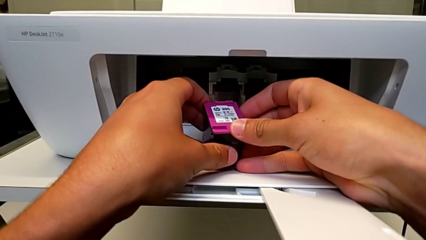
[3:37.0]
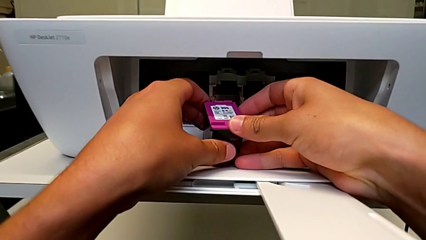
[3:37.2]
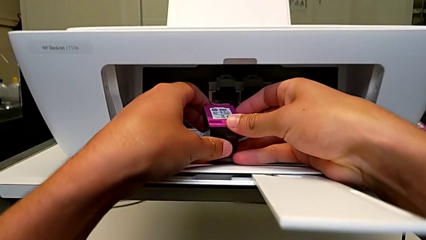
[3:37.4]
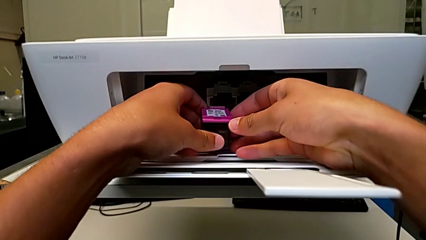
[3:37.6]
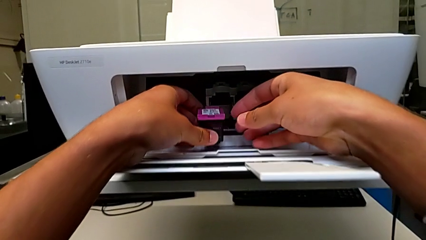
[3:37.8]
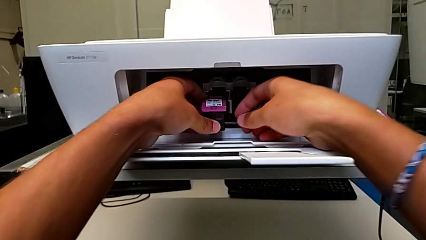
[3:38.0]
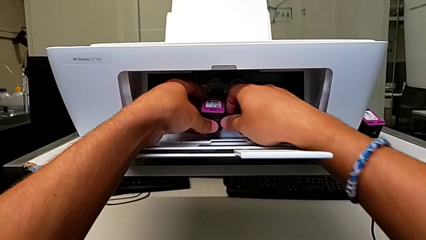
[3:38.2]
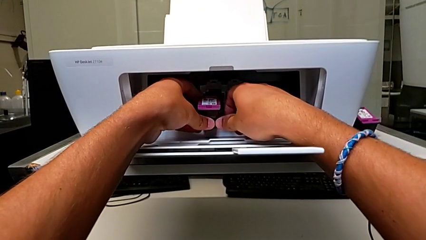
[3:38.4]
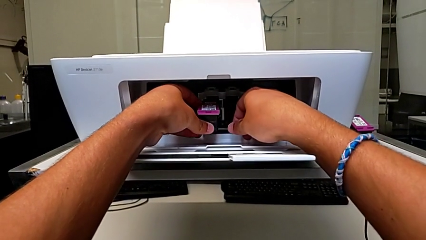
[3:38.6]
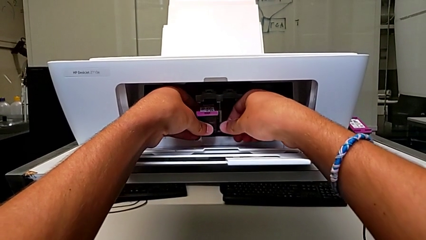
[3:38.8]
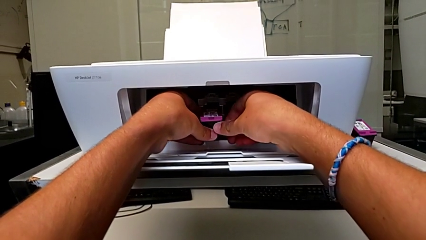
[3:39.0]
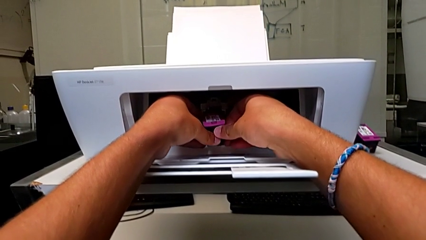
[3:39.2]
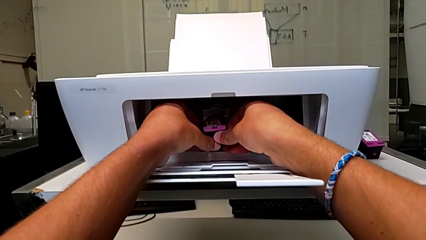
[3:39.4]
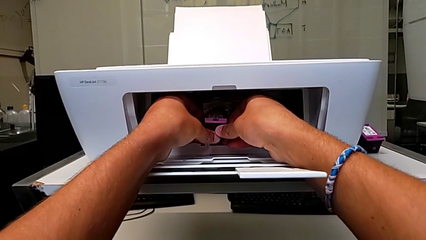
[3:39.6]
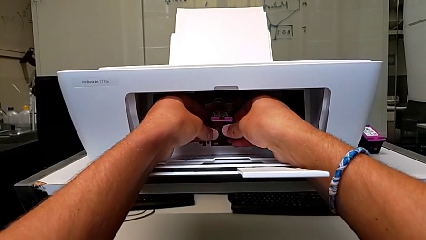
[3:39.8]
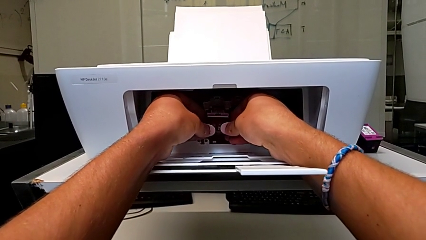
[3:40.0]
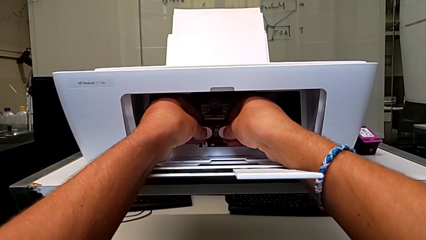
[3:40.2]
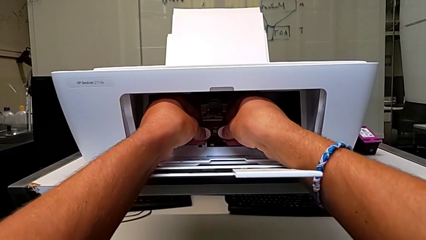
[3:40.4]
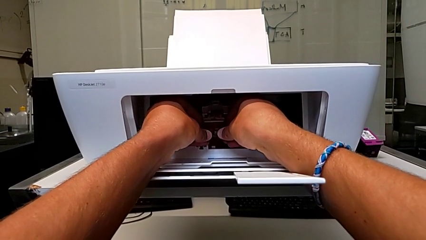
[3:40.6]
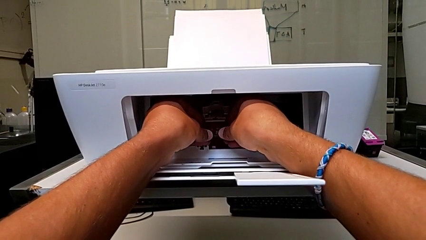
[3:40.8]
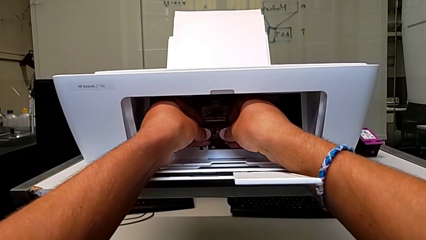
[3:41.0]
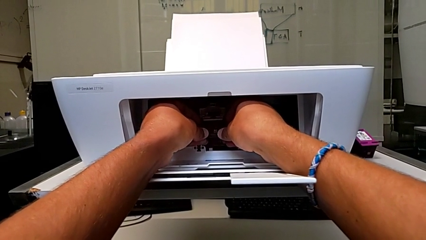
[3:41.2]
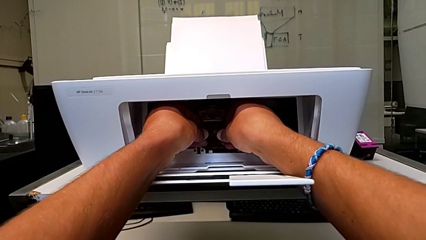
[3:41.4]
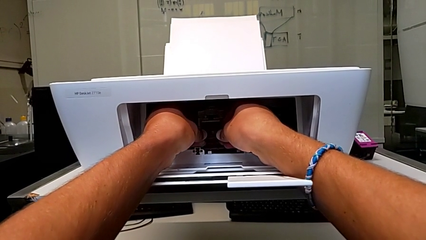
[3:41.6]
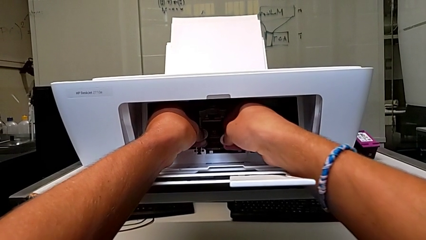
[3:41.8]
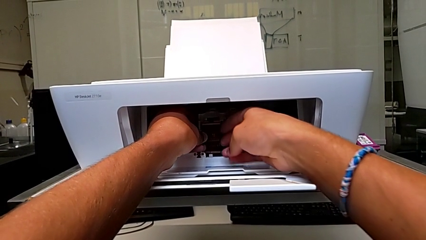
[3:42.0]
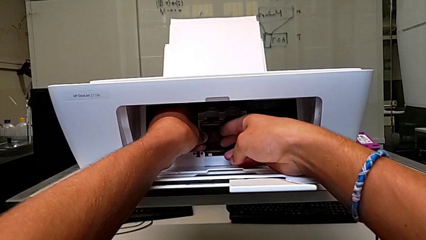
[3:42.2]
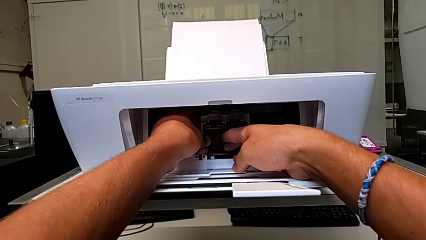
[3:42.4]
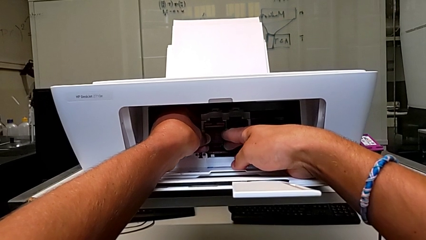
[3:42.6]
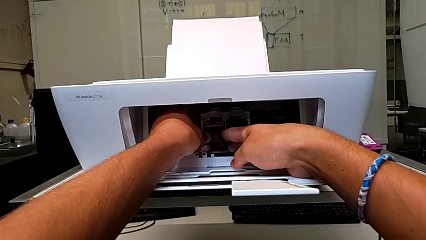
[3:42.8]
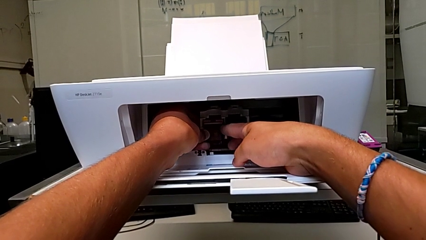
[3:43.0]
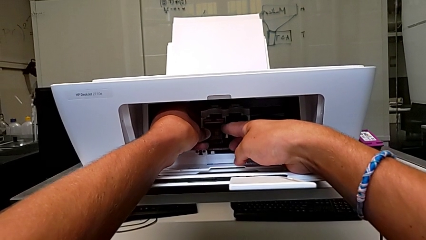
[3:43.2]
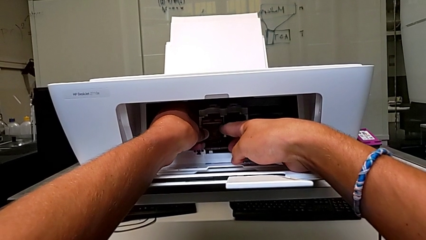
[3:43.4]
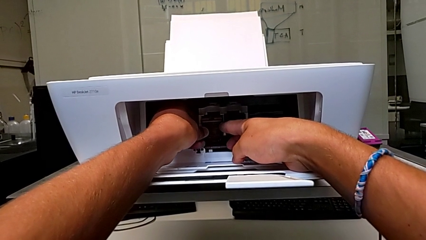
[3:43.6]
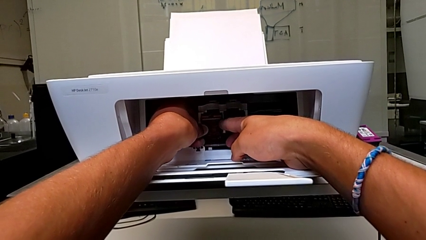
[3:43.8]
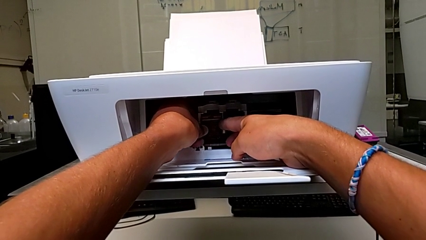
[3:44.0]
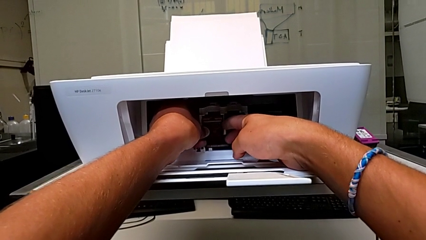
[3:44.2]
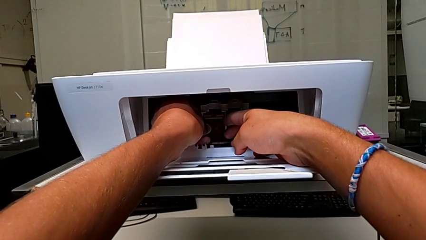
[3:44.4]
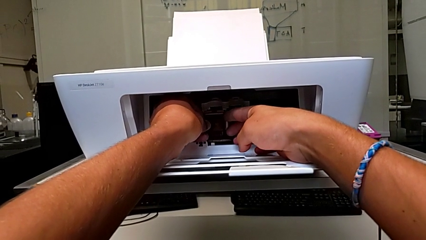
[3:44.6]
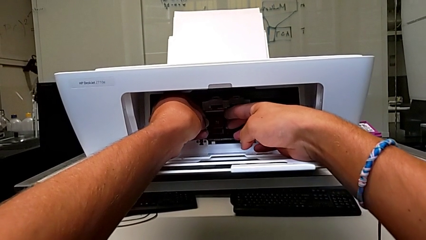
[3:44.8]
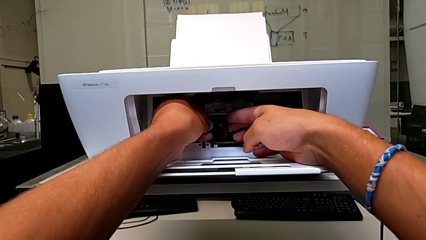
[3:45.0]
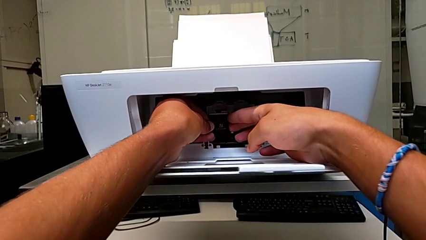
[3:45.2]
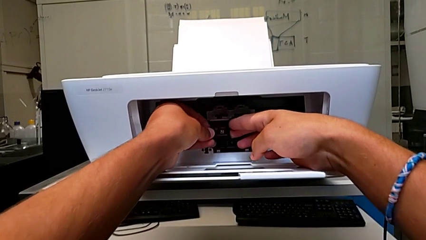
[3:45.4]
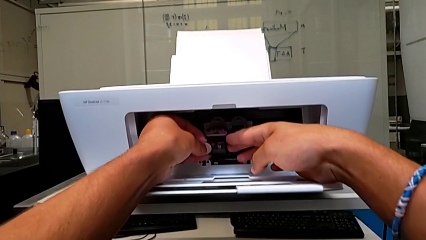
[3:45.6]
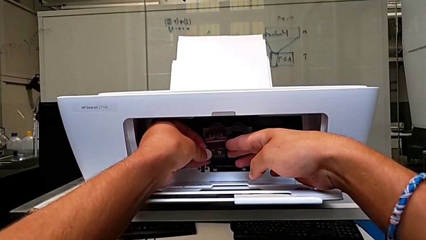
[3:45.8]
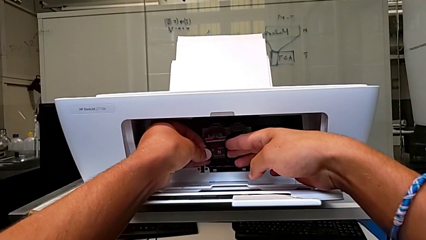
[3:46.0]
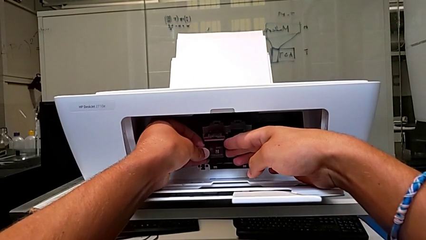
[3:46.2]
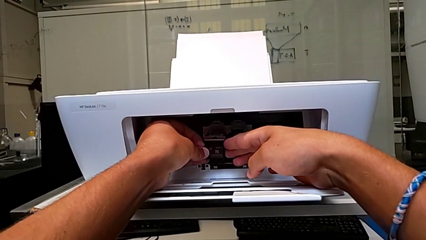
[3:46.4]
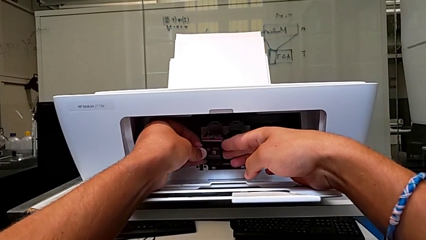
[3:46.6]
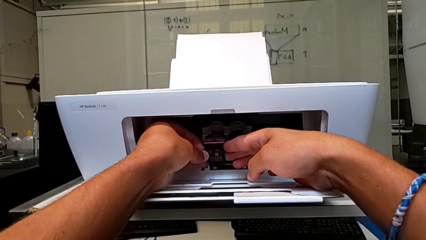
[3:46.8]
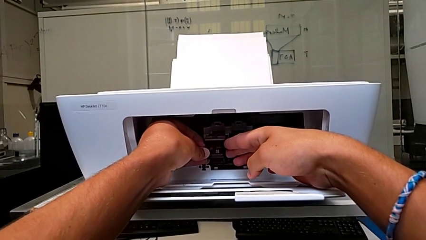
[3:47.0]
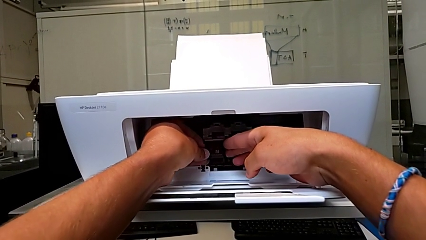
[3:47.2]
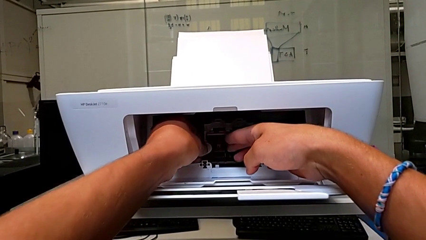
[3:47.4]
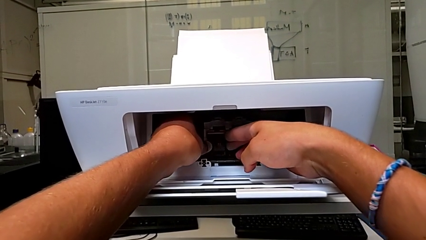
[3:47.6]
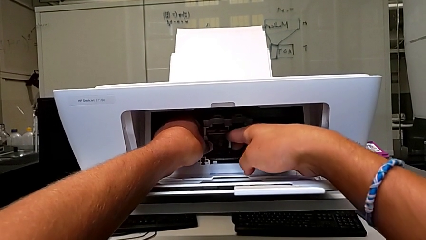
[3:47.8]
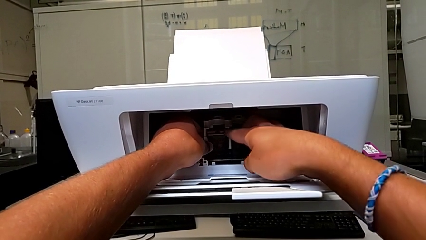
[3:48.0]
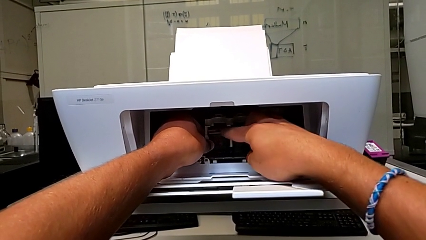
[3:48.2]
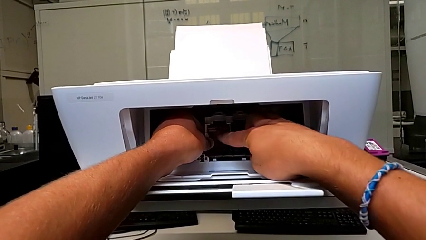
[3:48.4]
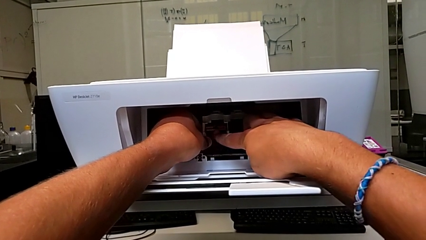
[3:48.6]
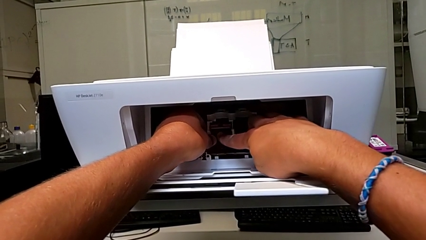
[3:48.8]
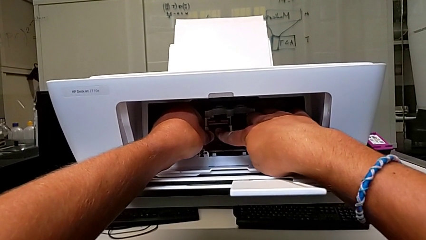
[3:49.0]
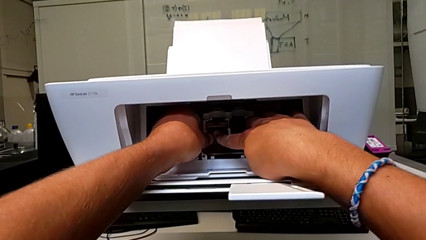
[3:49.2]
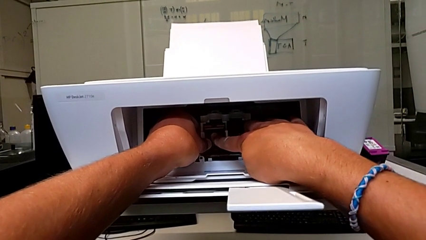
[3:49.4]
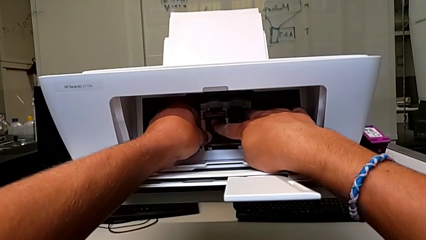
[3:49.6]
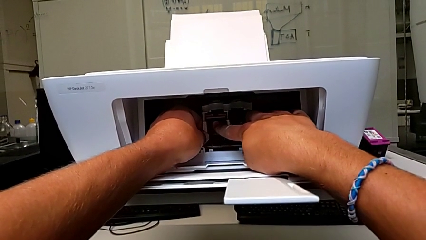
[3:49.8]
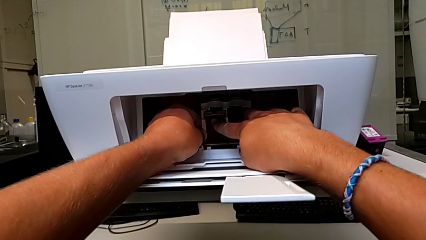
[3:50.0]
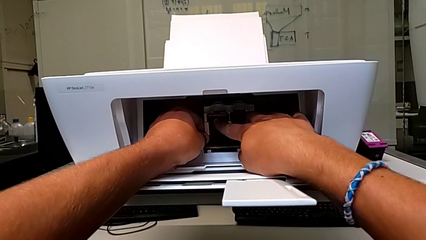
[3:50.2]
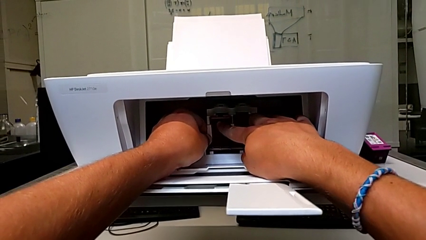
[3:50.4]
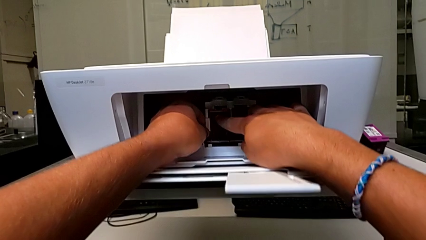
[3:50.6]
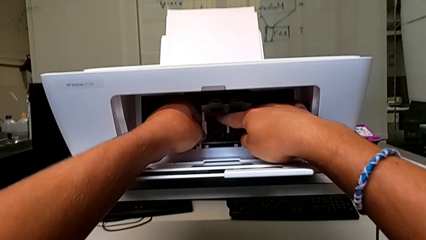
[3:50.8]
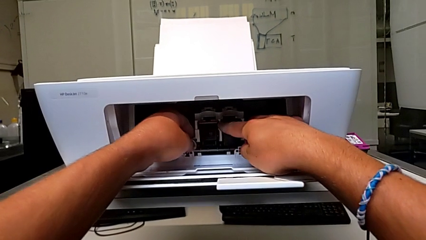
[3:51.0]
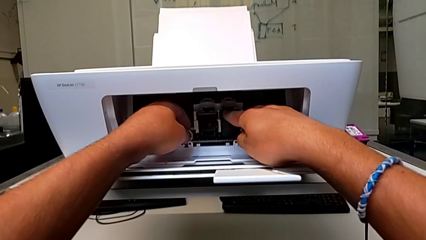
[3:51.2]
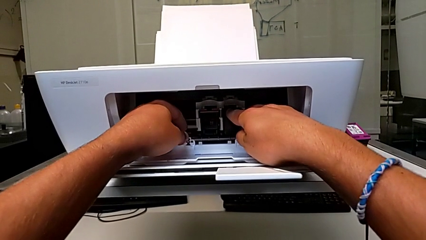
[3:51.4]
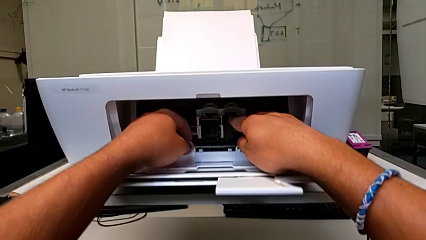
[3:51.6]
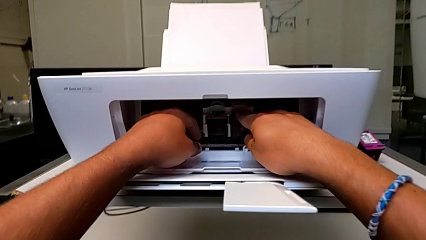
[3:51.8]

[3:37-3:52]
The camera wearer is exchanging an ink cartridge of a certain color. They place the replacement ink cartridge, wrongly pull it, place it and push it.

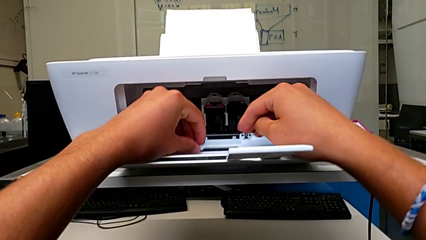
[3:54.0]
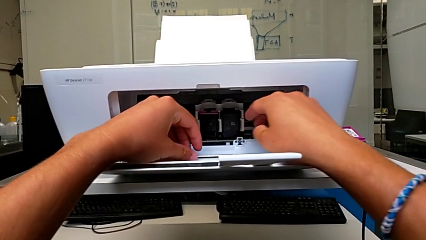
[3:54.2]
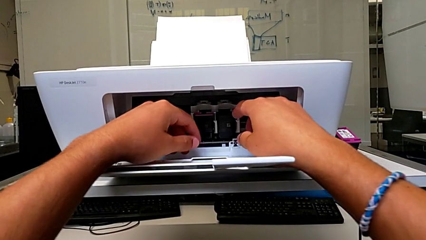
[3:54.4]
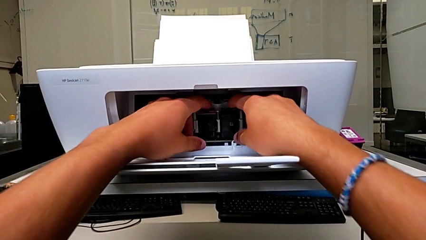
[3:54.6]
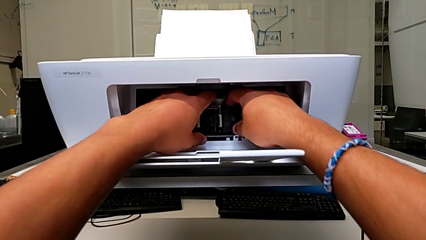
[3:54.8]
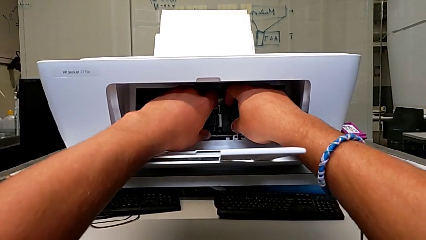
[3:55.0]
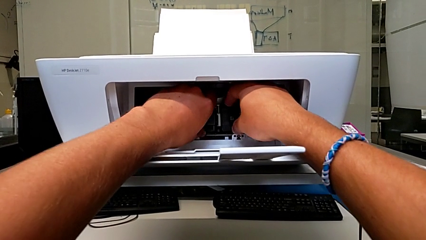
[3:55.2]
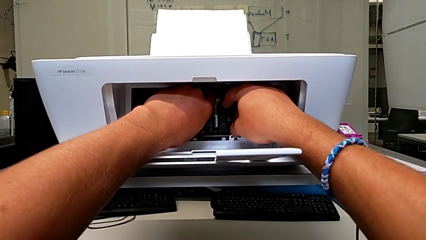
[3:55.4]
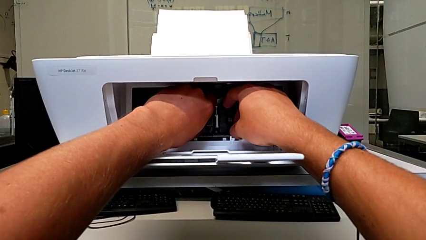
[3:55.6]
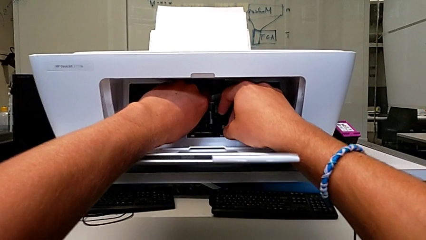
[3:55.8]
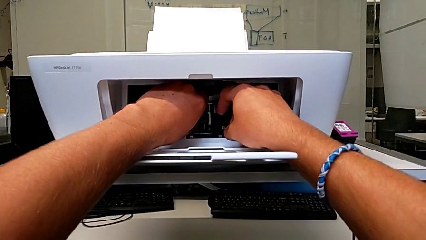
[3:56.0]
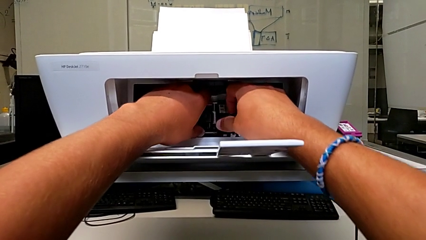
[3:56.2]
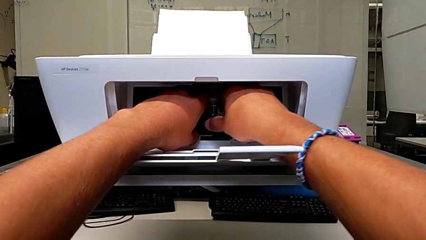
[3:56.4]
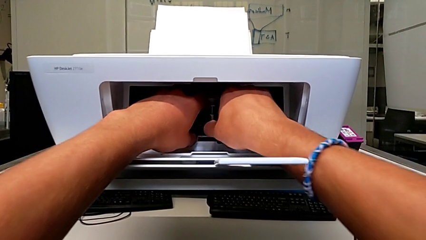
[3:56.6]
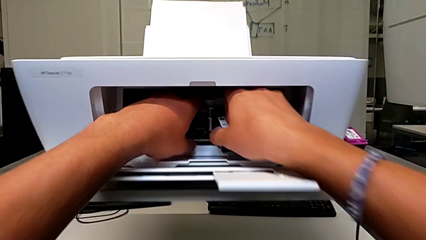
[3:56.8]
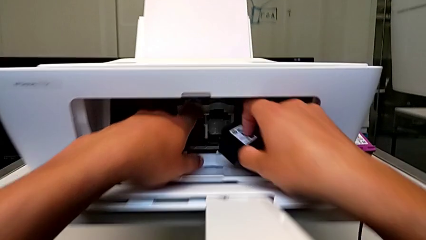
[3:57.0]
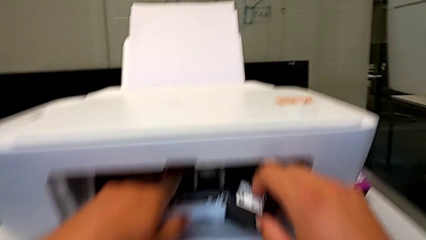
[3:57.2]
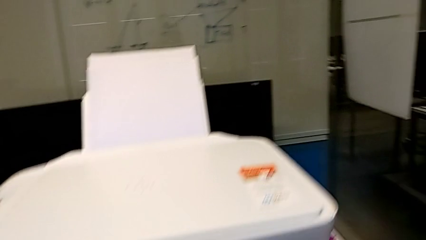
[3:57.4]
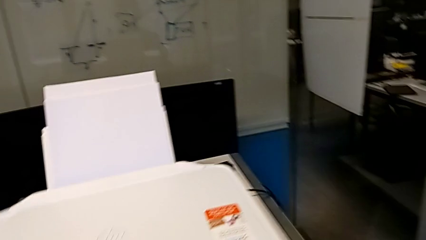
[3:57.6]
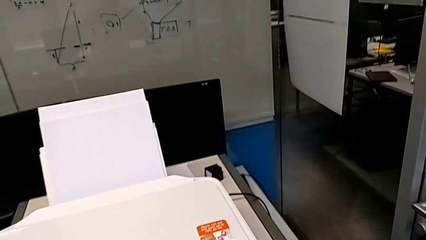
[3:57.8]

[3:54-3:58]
The camera wearer is exchanging their black ink cartridge for the printer. They push the old black ink cartridge, grab it and withdraw it.
